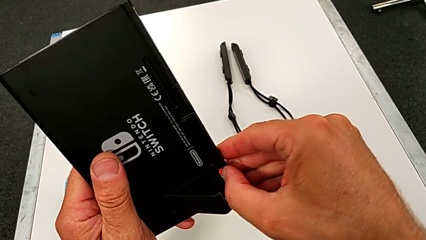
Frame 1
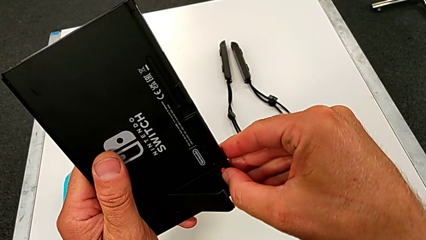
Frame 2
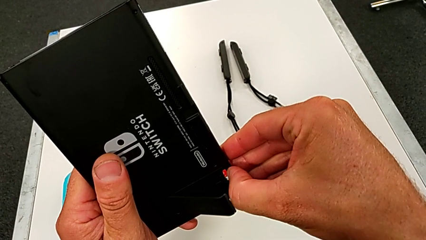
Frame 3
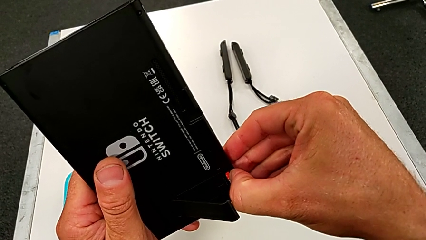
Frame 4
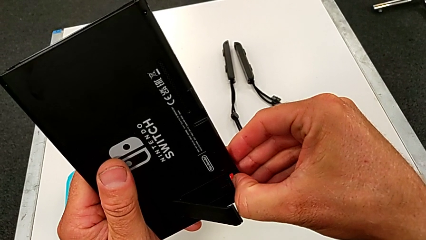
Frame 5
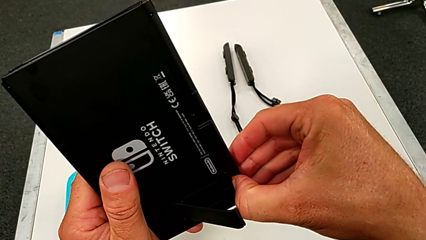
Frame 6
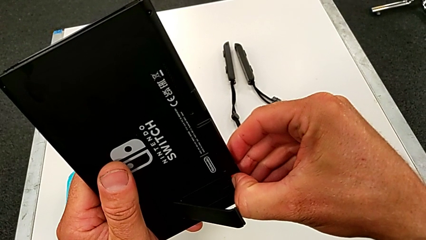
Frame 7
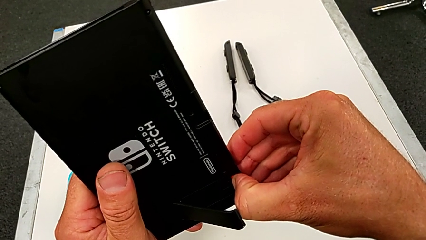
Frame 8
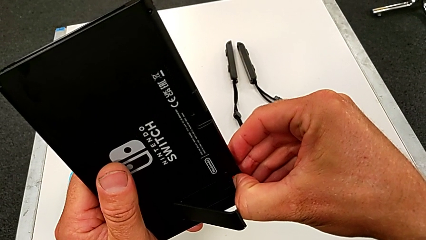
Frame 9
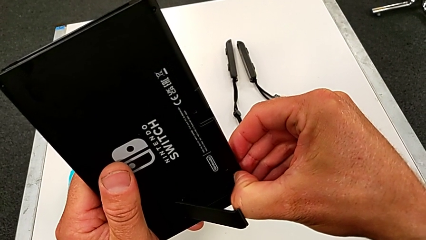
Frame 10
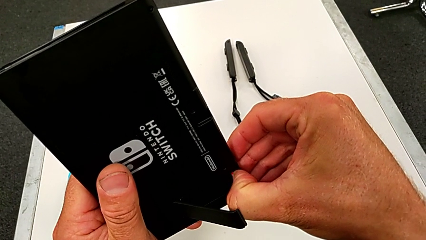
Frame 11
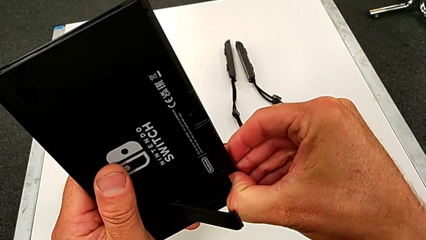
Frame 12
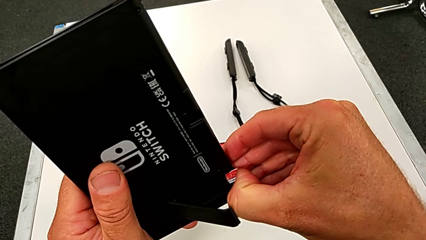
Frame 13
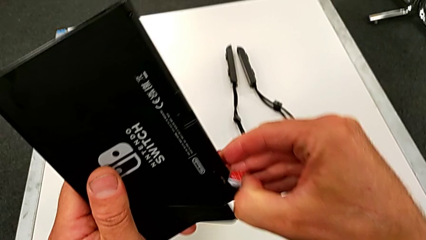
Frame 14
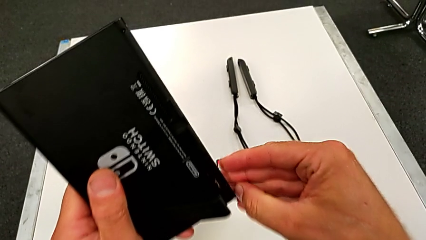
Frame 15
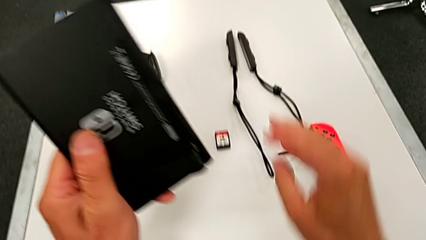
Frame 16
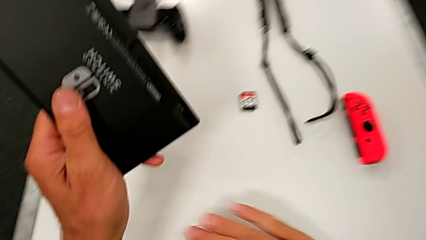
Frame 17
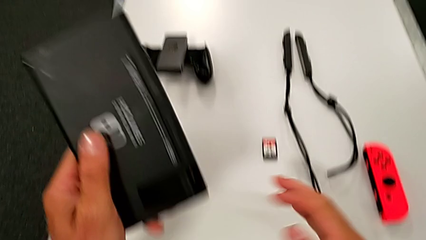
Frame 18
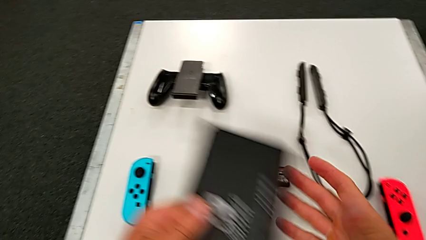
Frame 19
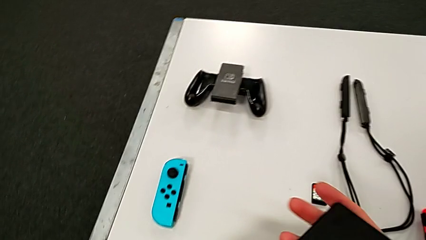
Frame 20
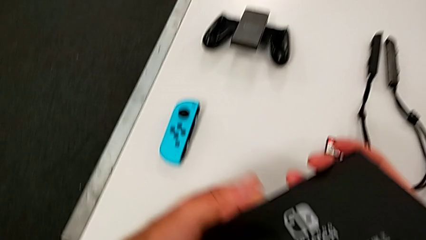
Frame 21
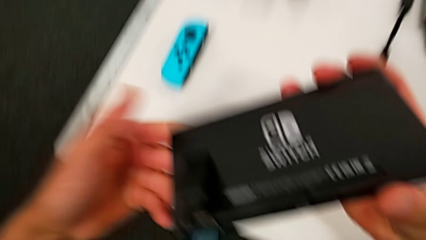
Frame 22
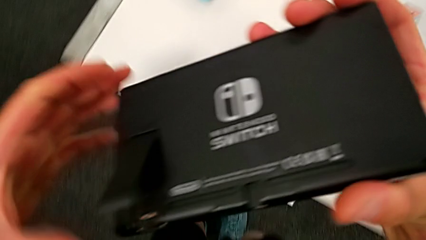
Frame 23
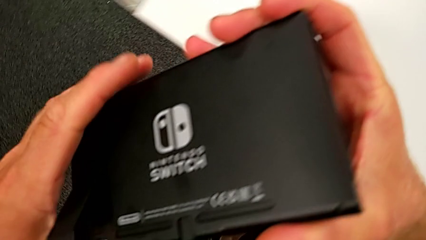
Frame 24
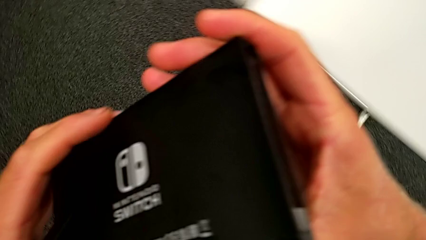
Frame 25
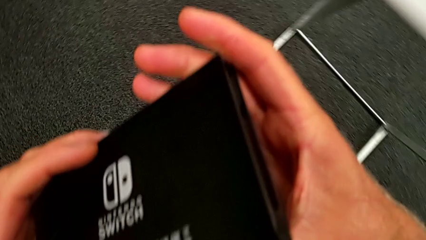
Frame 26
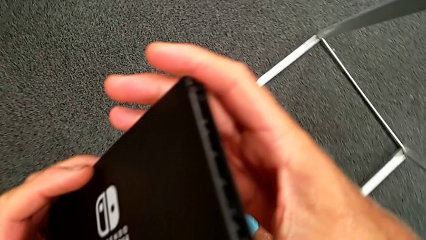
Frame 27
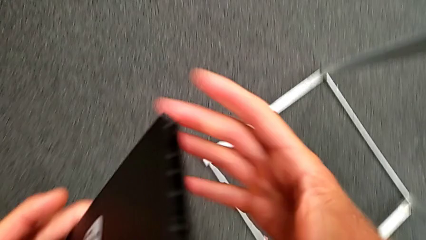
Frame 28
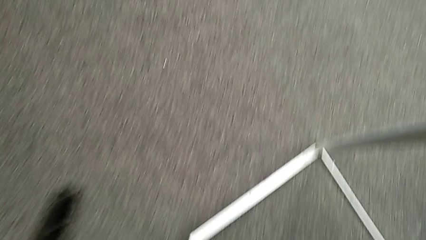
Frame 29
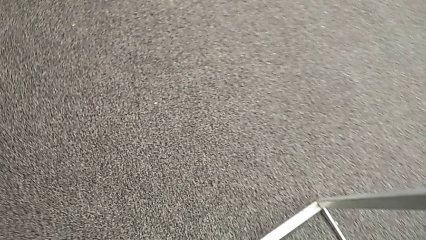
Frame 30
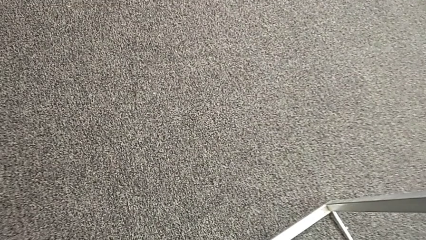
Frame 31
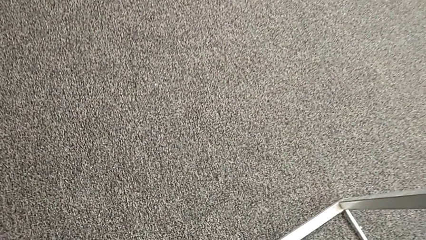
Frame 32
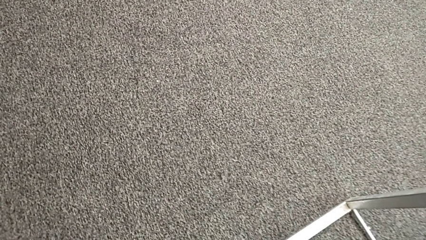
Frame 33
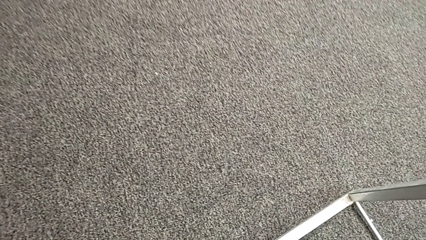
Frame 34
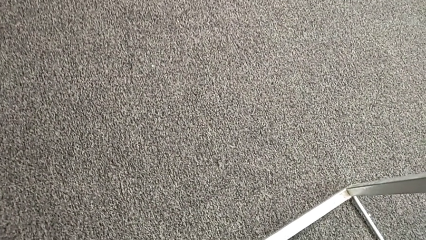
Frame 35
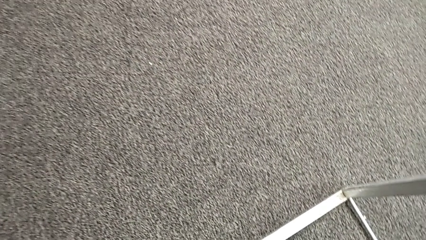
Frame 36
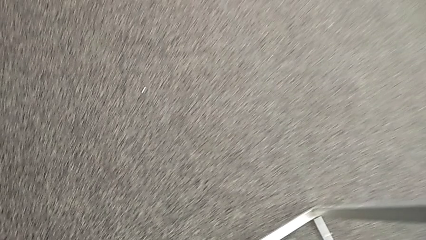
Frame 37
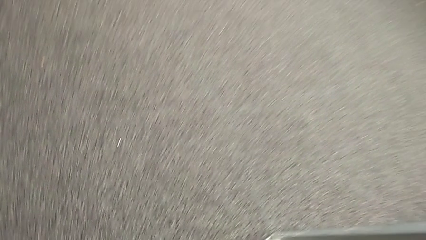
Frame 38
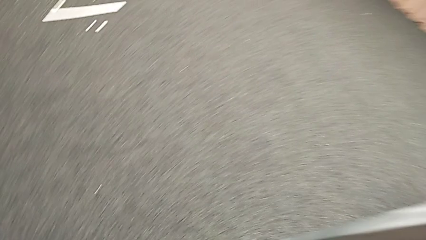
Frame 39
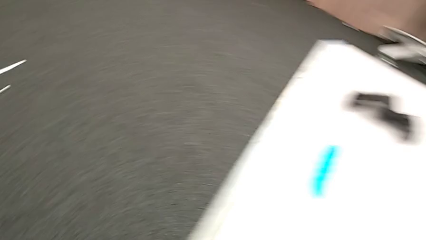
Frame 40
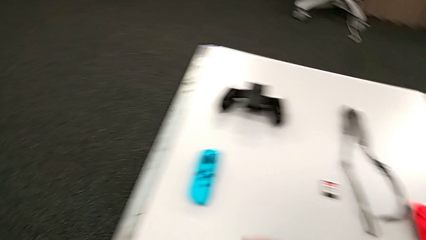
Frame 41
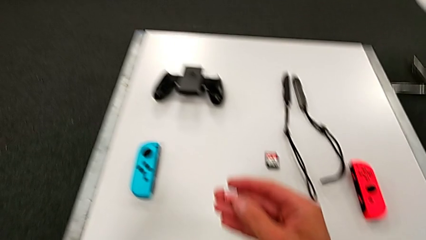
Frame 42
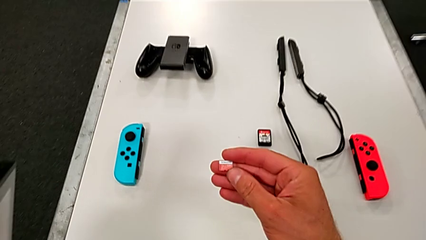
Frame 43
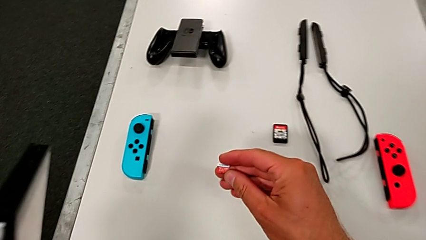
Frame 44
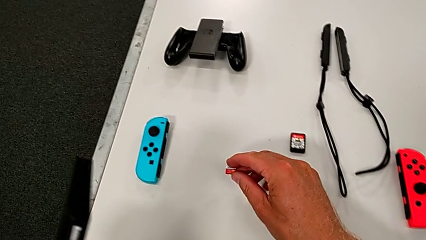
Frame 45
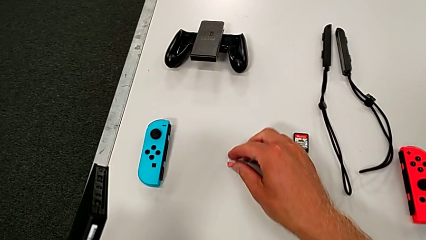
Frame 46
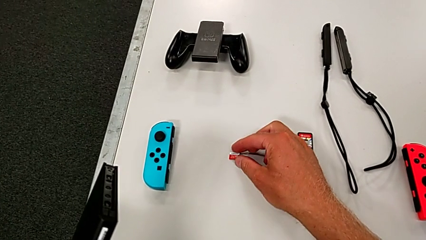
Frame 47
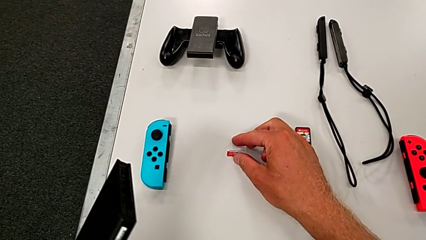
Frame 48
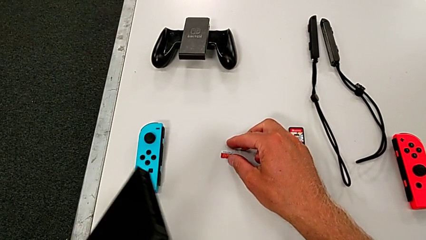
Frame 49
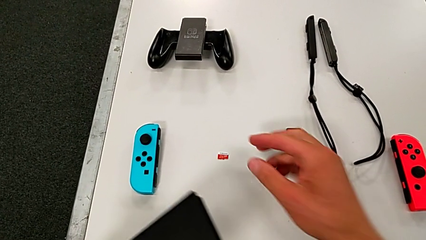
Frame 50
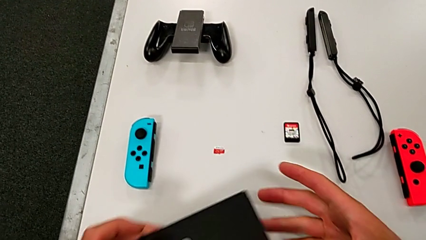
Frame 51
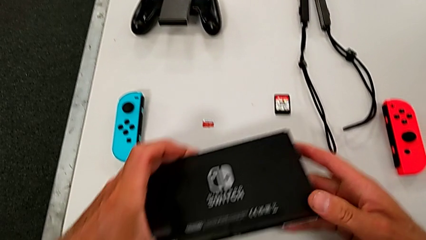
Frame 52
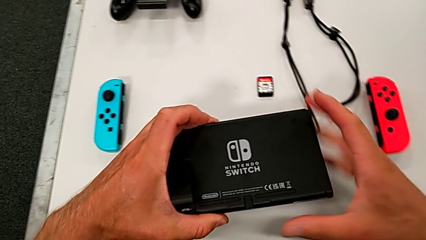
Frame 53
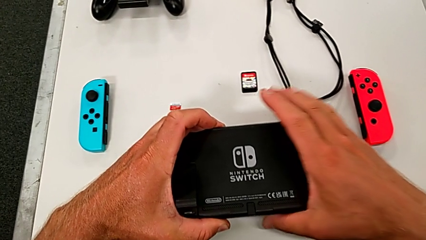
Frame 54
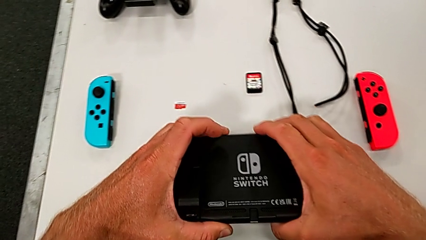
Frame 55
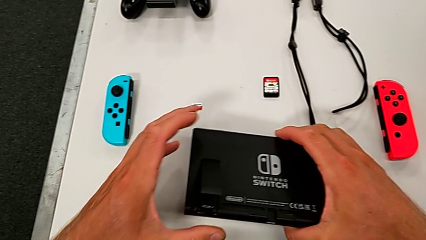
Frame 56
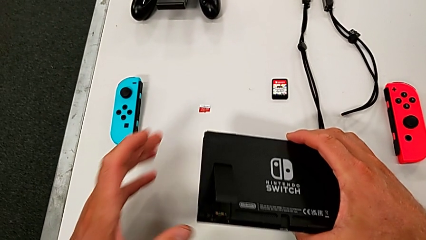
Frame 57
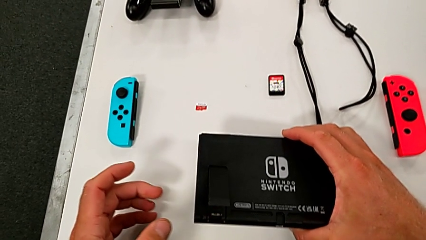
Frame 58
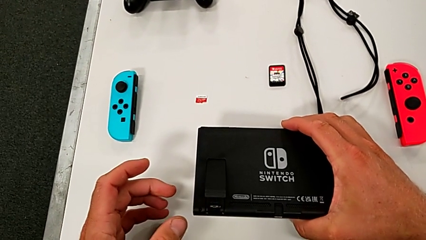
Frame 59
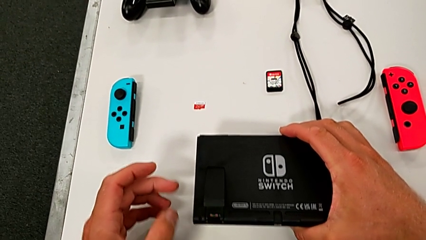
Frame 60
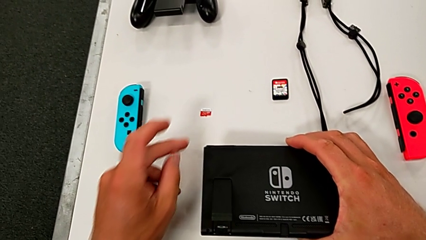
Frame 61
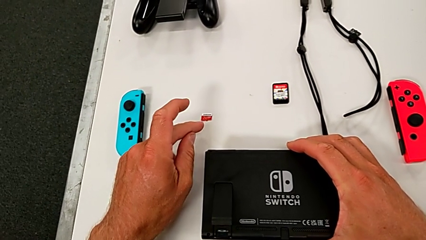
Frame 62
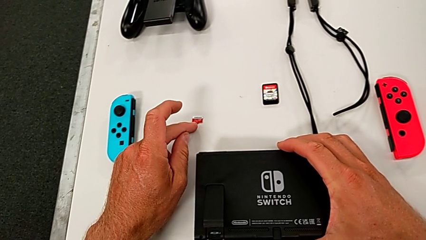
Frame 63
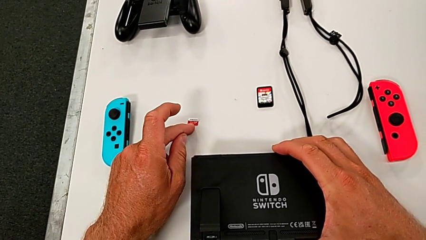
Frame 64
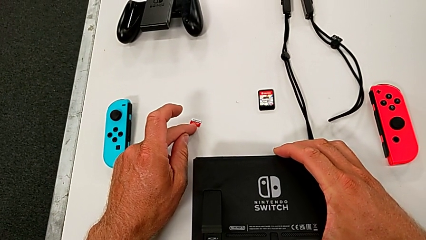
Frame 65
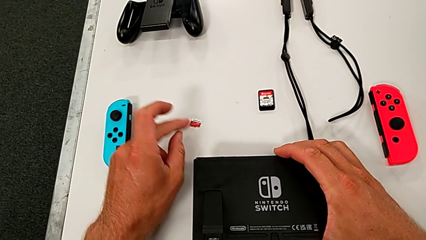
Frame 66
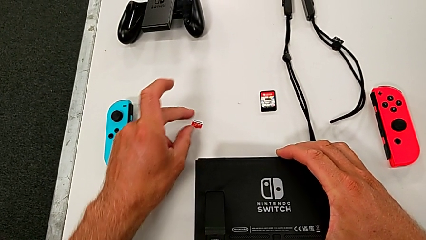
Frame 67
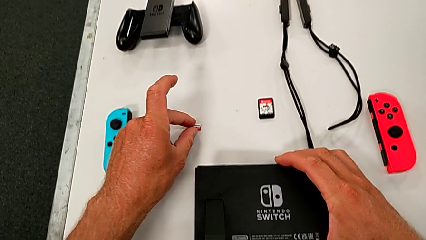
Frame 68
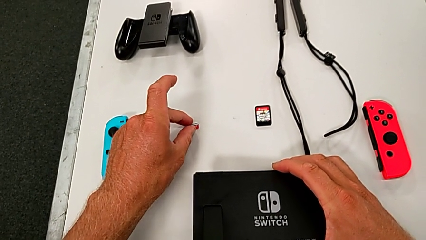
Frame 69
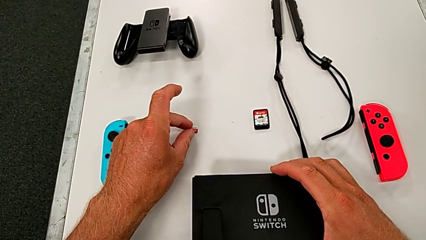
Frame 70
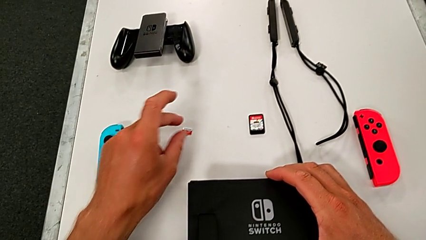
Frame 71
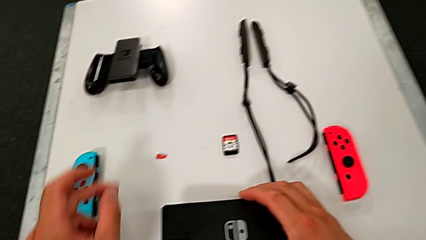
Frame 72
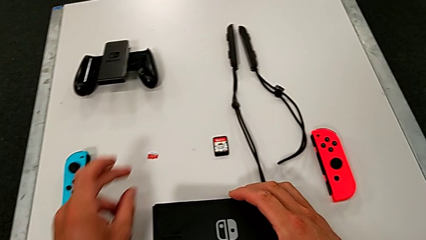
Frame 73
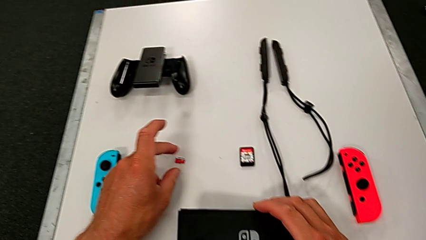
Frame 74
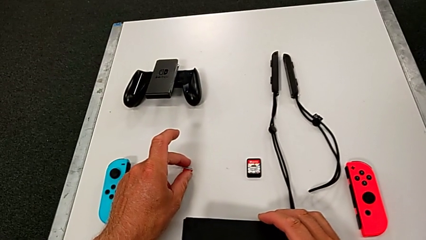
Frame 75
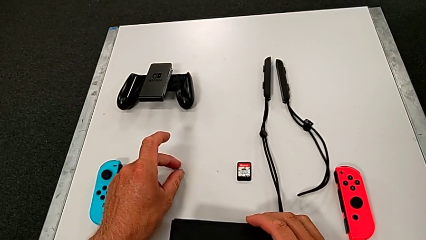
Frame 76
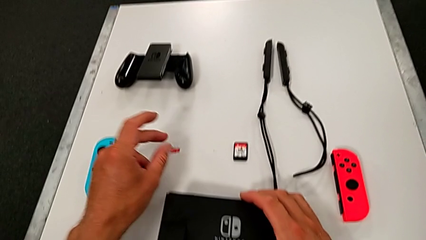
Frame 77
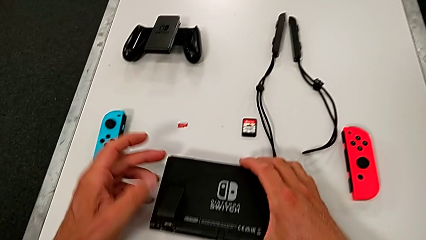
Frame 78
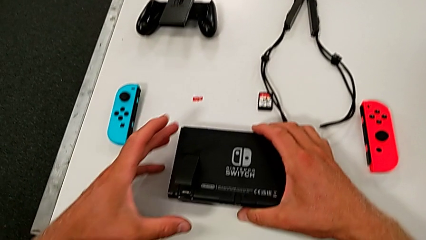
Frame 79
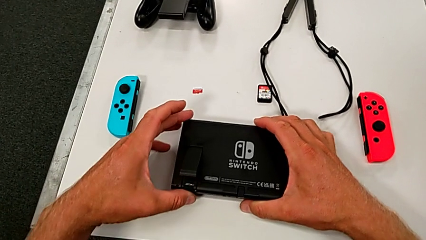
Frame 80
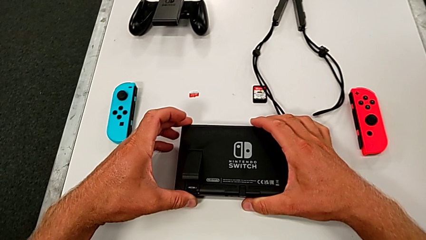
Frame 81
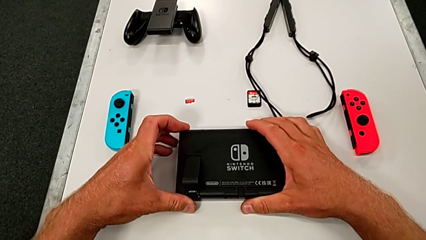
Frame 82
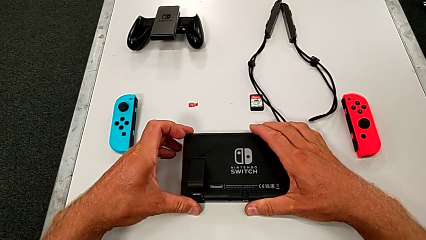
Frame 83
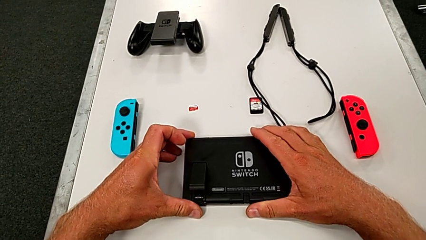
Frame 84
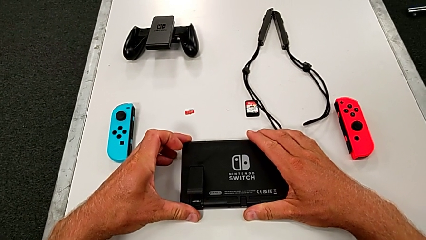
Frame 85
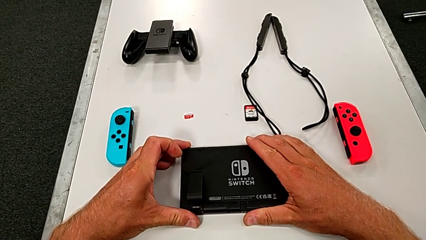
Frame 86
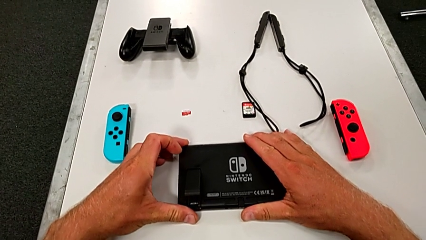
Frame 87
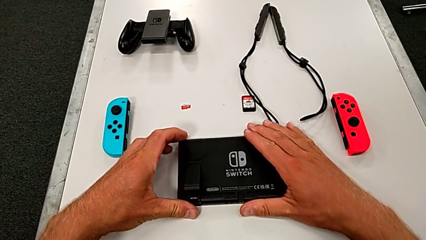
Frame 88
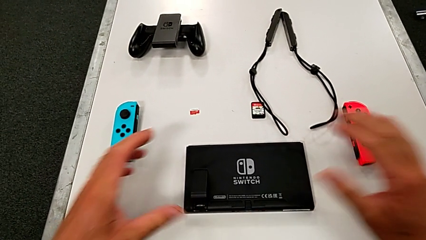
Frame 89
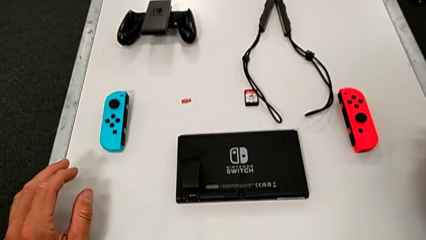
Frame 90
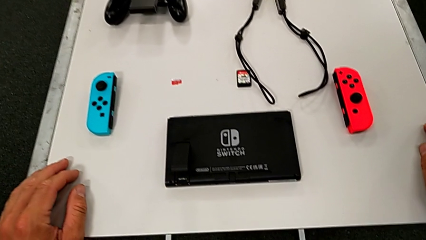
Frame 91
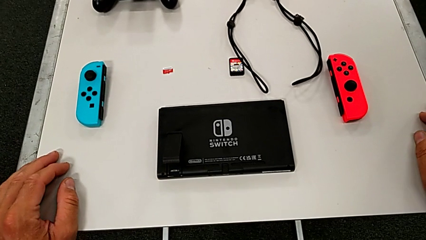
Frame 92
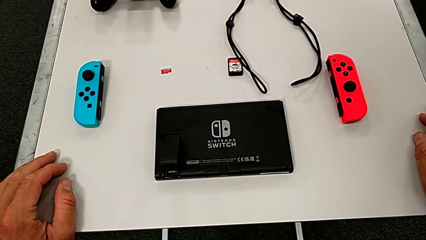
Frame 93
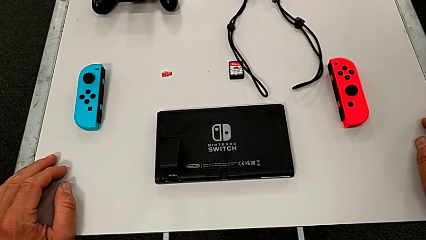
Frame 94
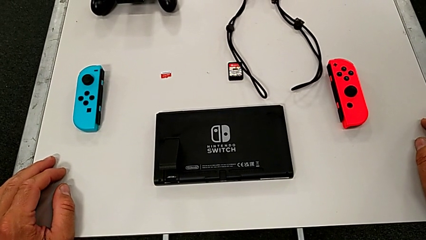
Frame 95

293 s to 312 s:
The camera wearer is pulling out the little SD card. They withdraw the old SD card.
